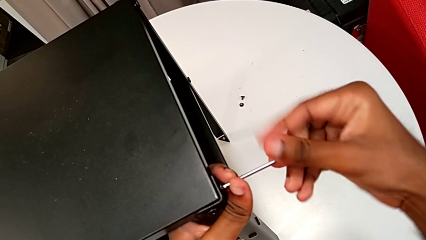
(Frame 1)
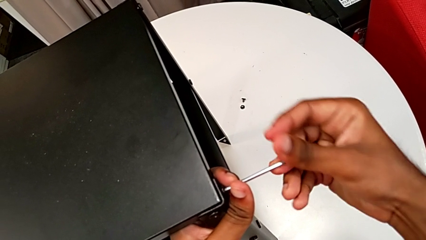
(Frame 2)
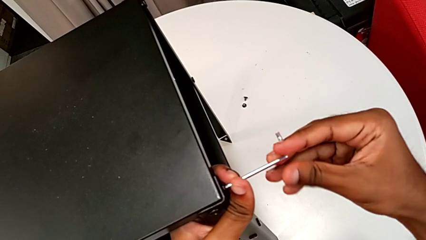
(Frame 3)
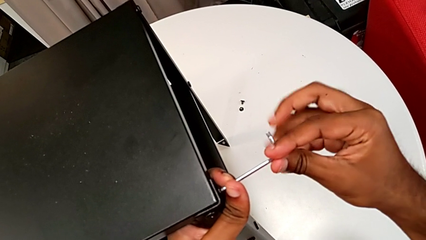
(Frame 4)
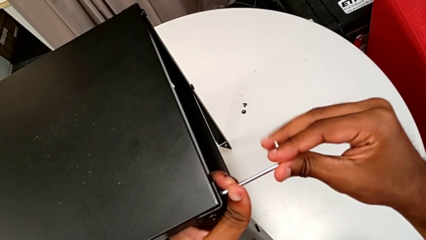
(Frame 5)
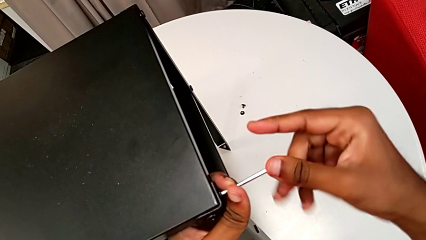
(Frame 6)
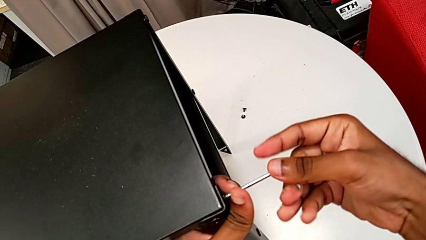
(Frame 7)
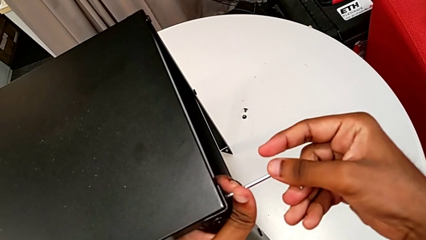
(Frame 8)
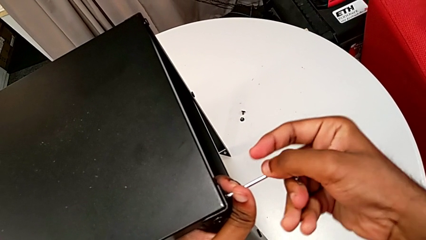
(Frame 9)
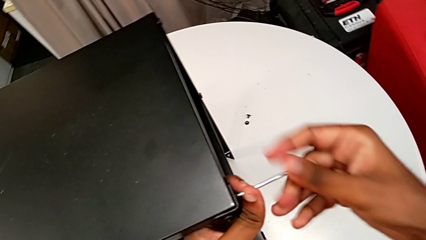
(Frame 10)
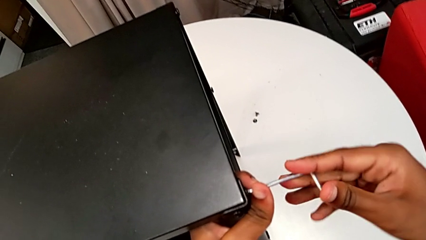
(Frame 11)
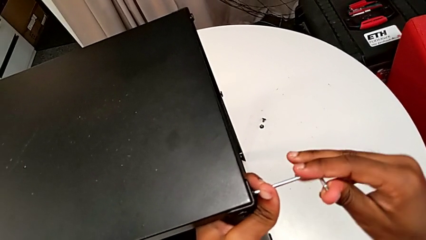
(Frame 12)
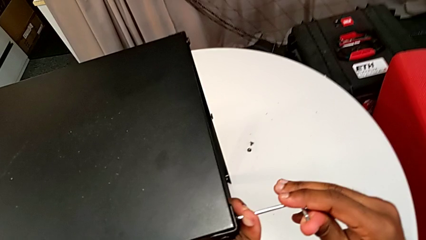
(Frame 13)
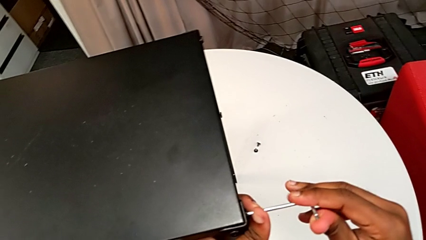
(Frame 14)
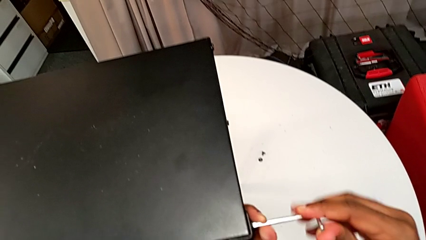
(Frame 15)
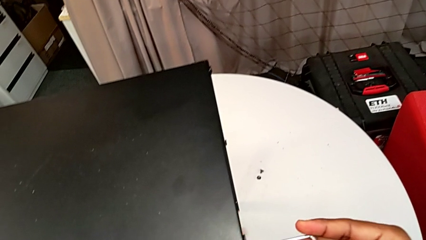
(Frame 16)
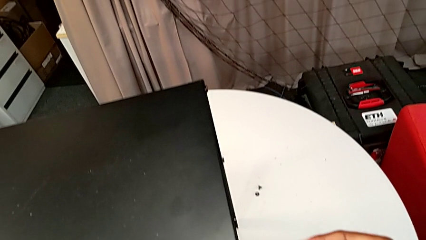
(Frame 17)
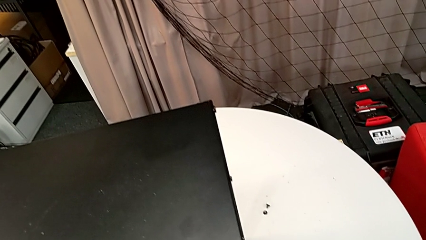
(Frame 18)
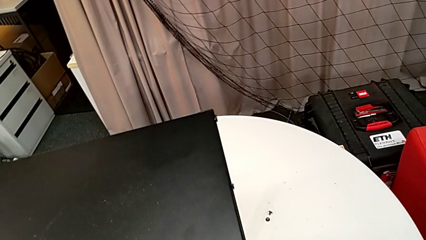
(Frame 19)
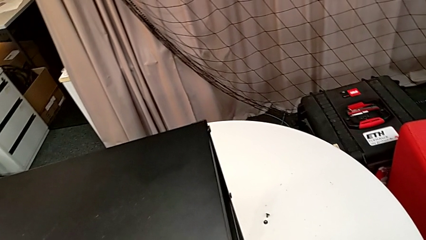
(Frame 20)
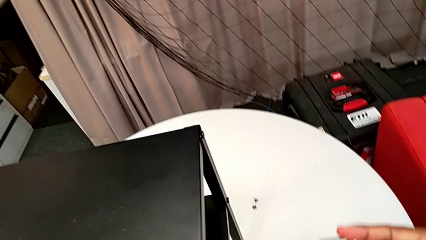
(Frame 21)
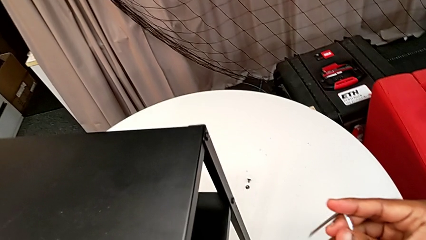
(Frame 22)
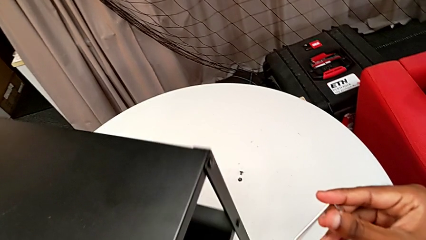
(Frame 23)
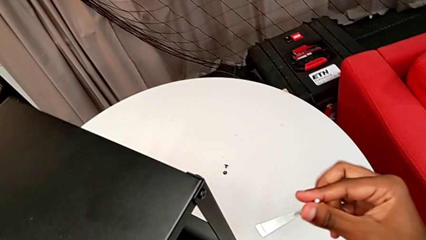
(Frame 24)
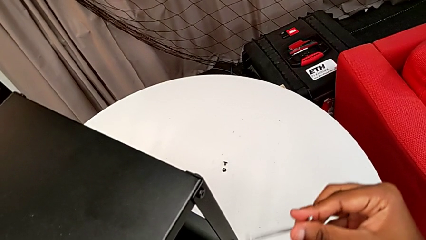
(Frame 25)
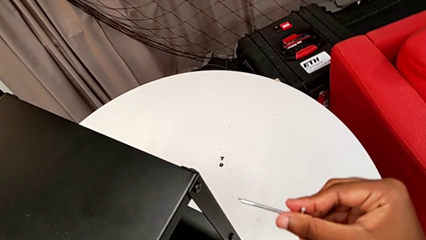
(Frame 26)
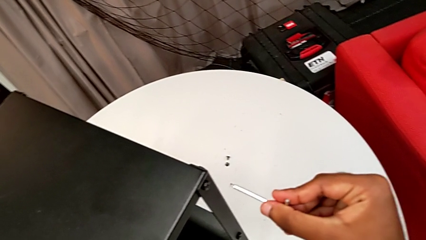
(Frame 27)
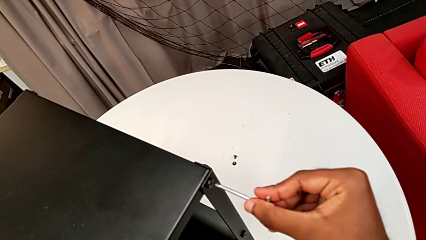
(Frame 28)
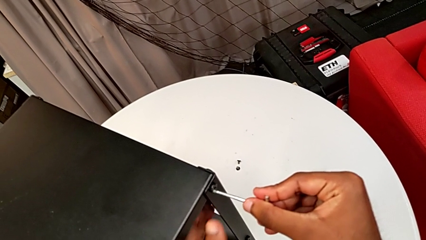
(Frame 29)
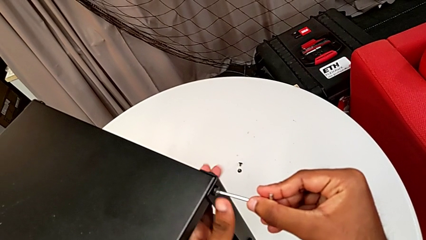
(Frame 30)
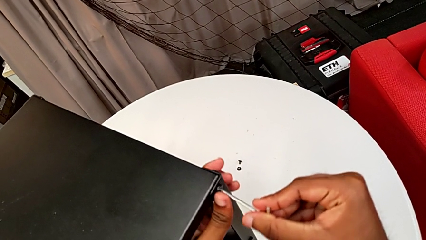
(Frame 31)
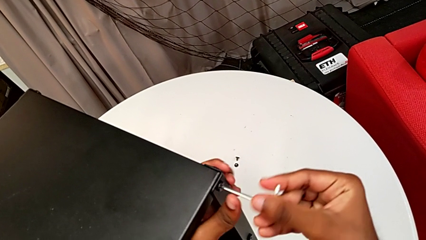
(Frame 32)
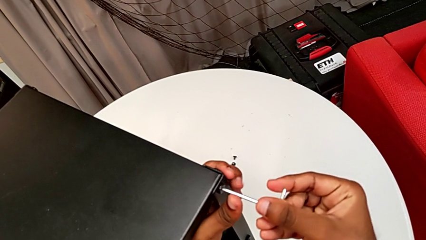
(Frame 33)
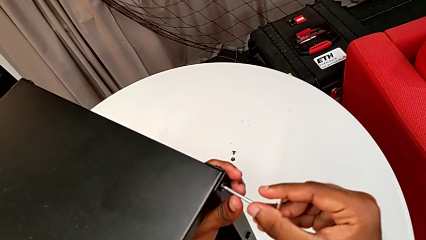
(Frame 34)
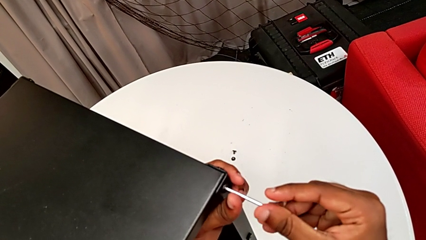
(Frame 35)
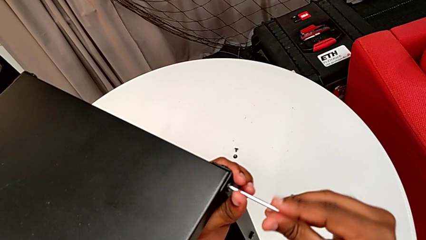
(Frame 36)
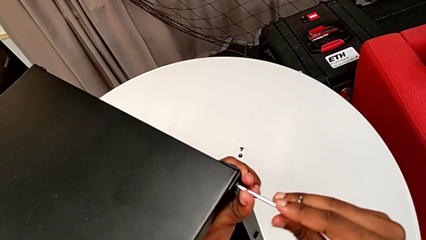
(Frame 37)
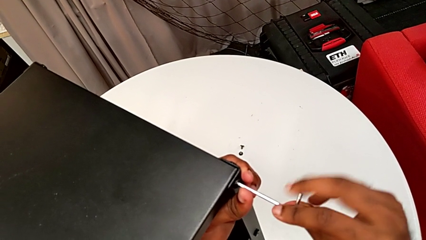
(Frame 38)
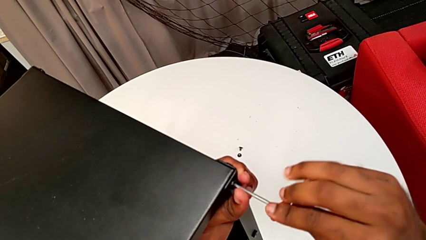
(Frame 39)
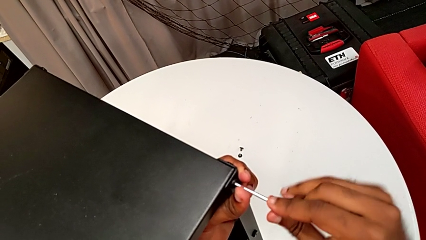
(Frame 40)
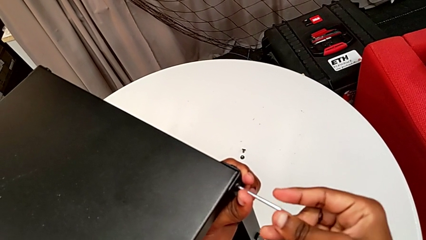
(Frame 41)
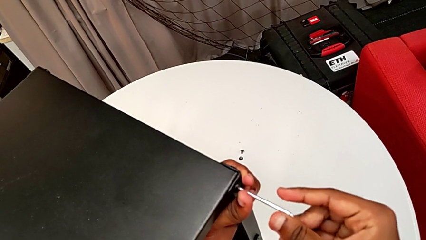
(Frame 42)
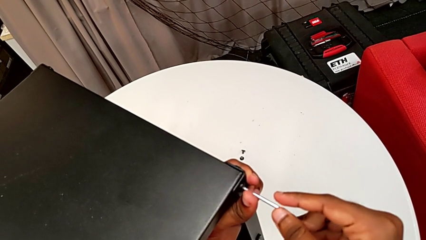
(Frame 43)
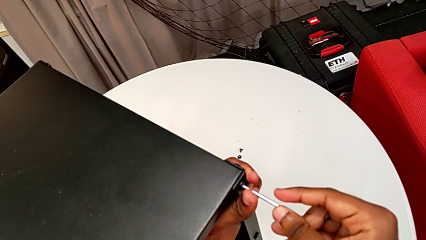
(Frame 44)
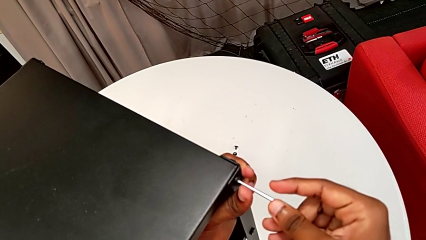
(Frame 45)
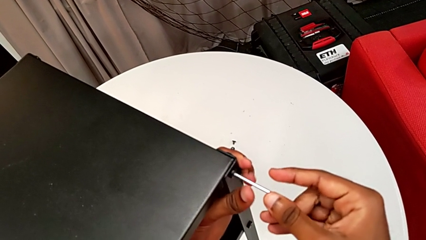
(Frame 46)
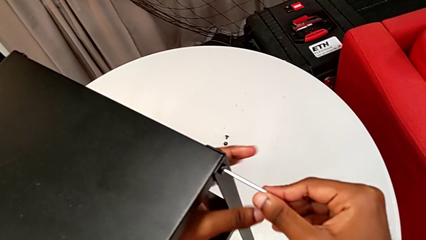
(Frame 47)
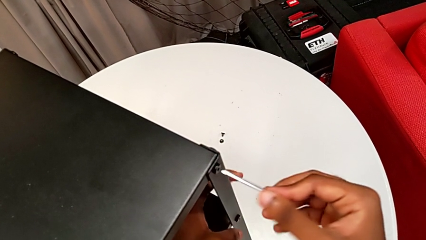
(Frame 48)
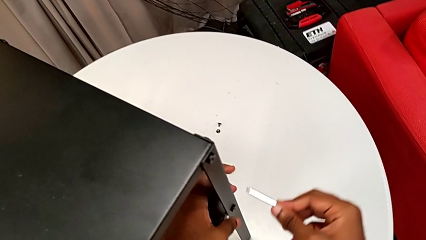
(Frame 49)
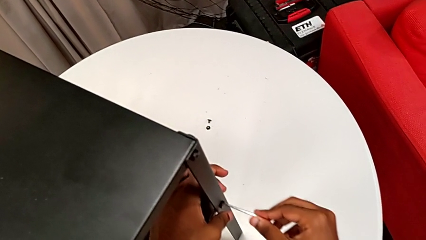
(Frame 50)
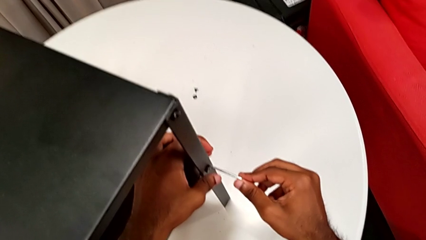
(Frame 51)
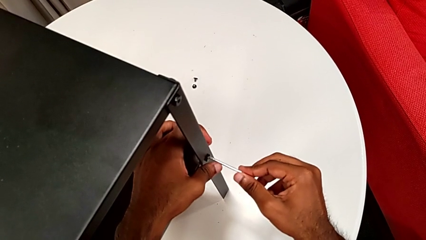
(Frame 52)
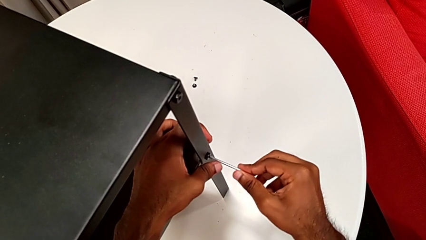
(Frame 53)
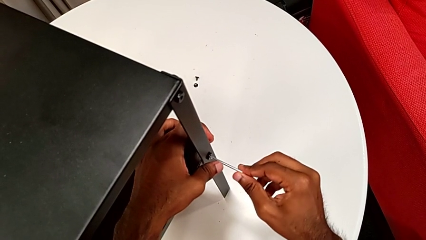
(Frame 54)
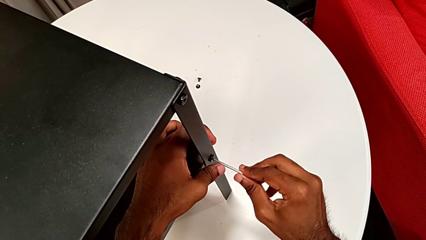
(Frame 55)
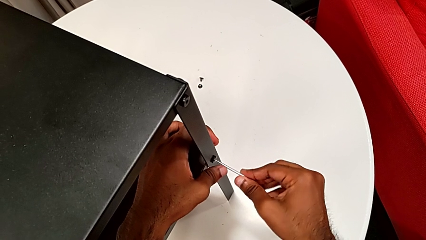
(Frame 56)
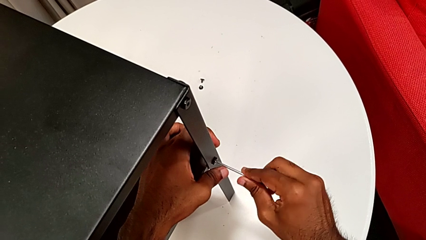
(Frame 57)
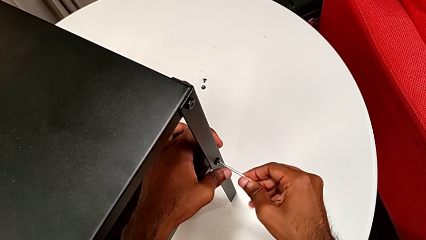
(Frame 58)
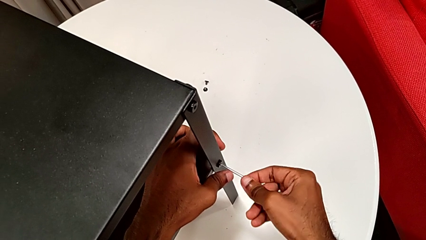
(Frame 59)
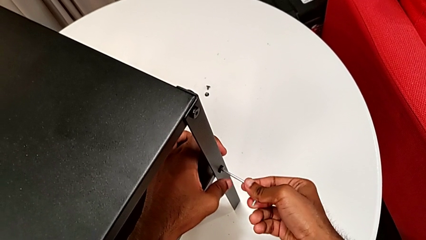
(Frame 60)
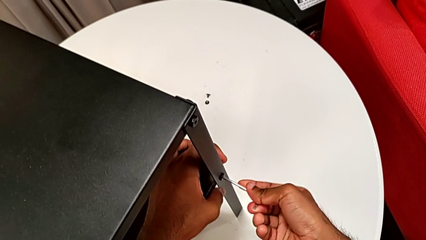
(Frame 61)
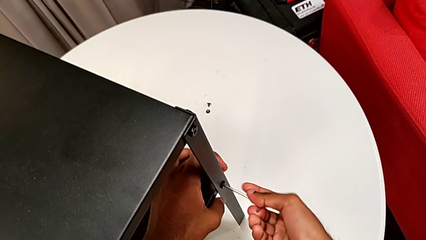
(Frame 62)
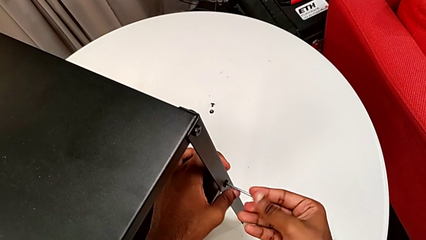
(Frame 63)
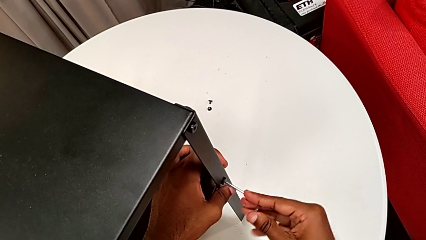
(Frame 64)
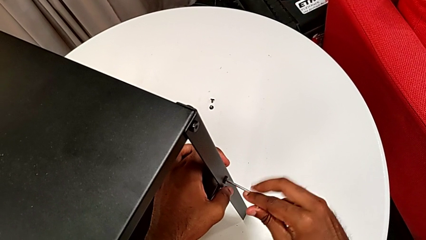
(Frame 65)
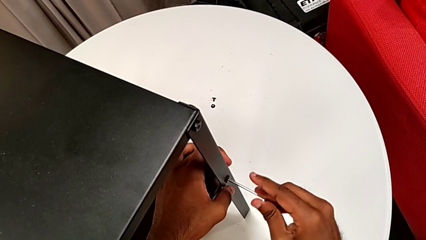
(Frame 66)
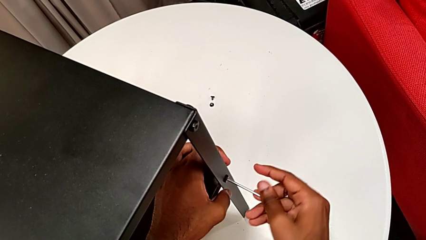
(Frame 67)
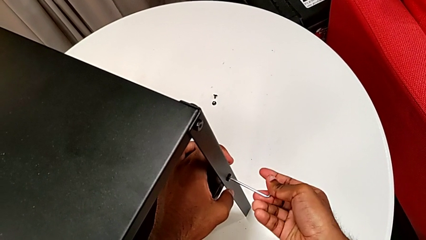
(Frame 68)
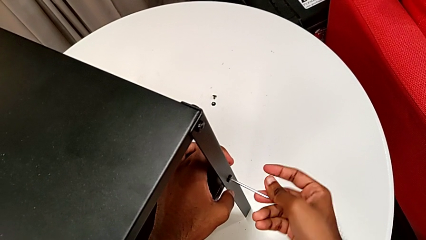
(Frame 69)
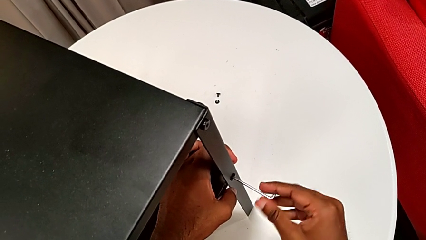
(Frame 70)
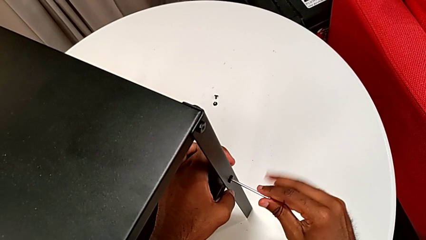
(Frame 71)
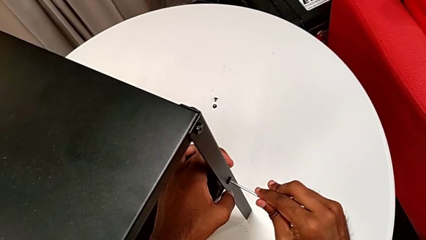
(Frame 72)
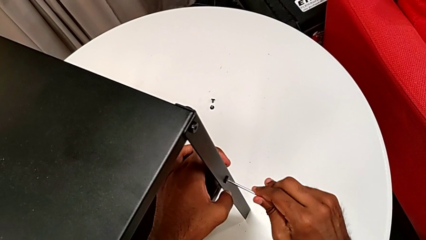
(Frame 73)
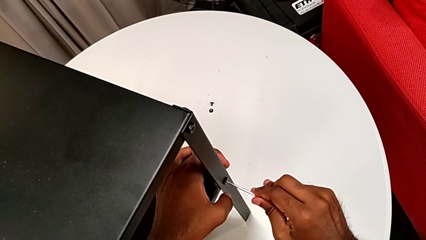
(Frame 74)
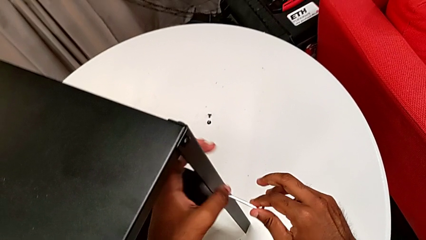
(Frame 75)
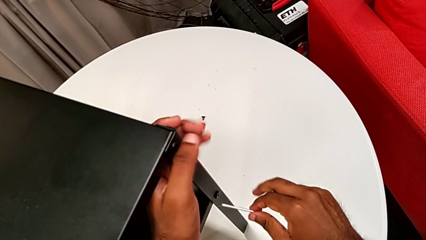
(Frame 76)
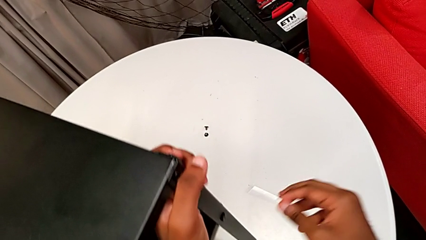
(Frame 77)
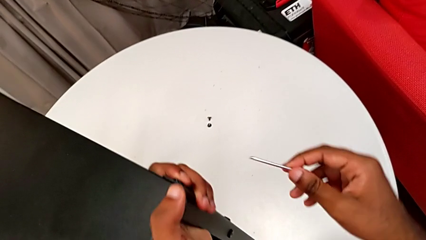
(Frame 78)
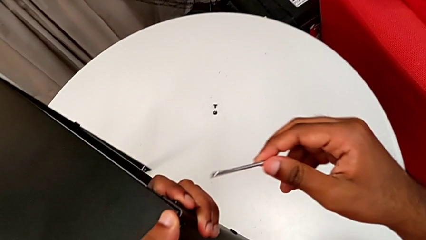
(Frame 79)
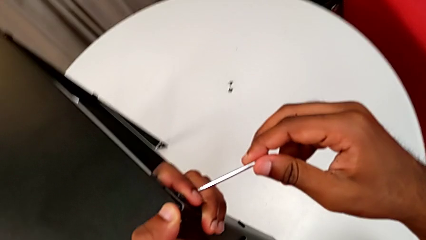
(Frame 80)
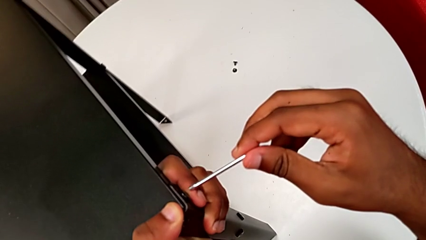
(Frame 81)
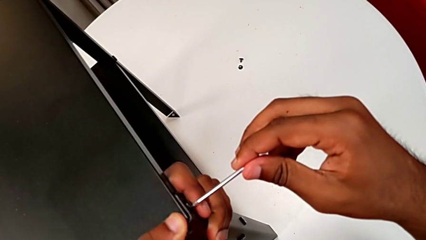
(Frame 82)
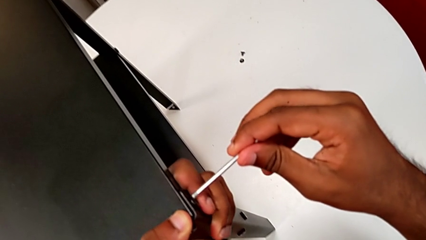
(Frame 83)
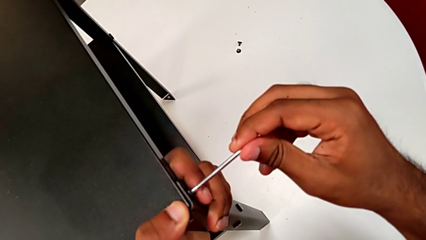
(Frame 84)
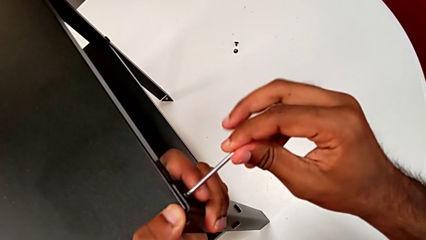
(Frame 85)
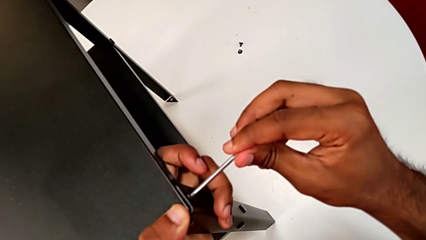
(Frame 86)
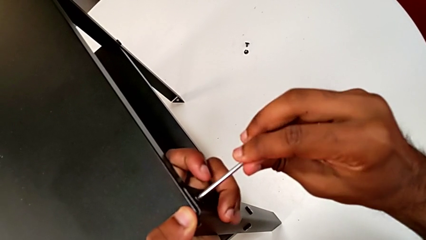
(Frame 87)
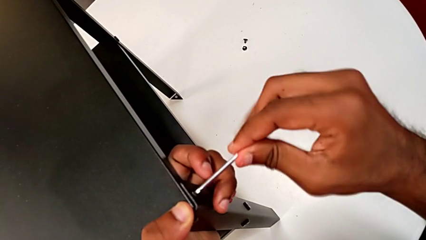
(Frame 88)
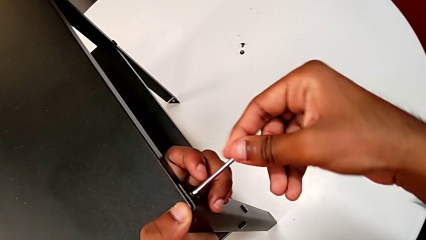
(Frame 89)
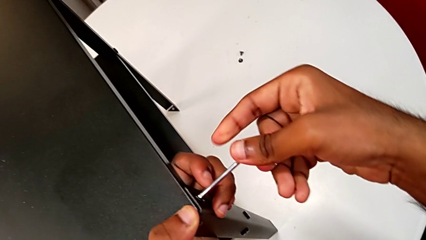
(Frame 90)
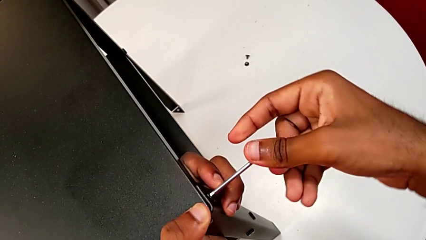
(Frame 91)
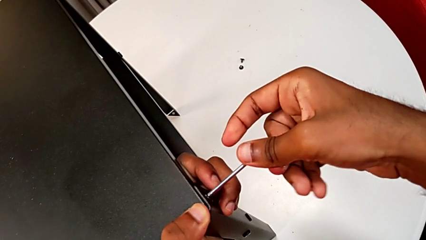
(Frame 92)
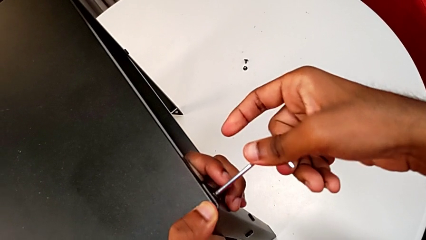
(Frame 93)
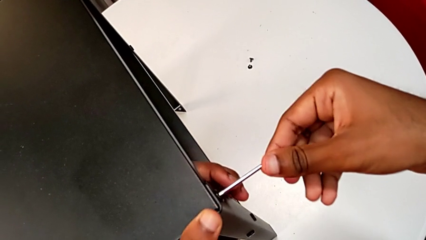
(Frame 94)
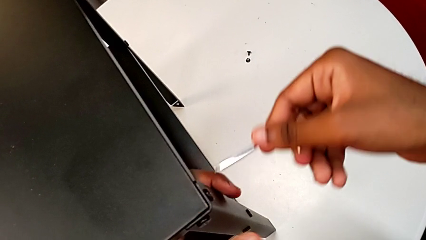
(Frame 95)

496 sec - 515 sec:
The camera wearer is tightening the screws. They screw the hex socket head, withdraw the Allen wrench, rotate the nightstand, insert the Allen wrench, rotate it, withdraw it, insert it, rotate it, withdraw it, insert it and rotate the top Allen wrench.
